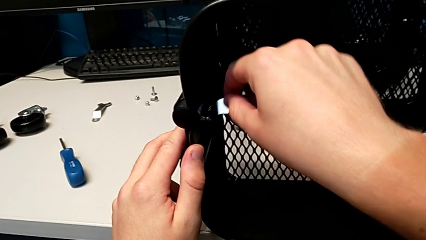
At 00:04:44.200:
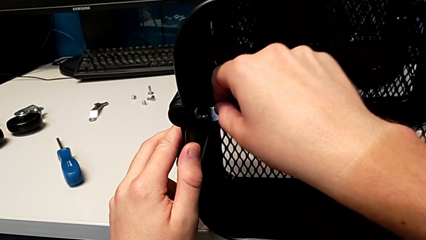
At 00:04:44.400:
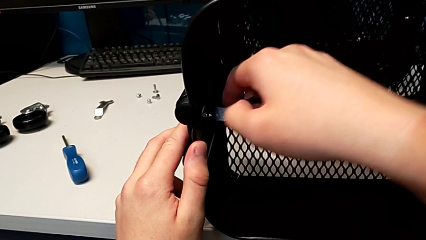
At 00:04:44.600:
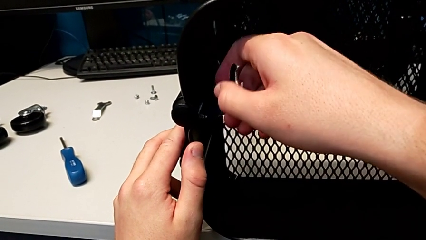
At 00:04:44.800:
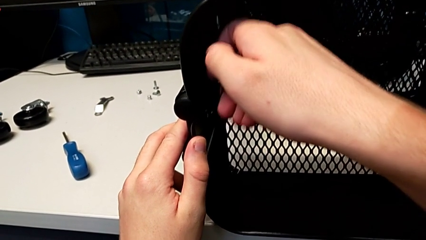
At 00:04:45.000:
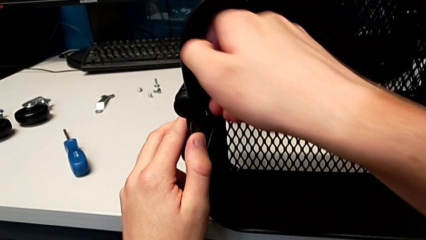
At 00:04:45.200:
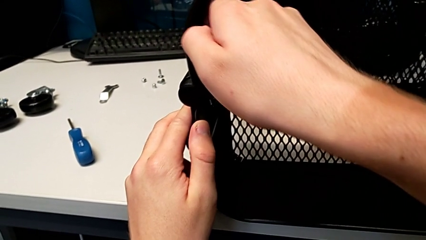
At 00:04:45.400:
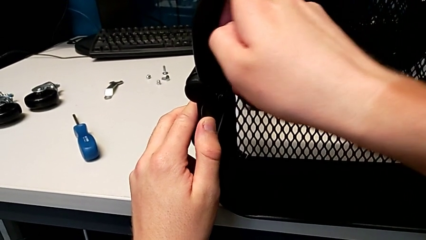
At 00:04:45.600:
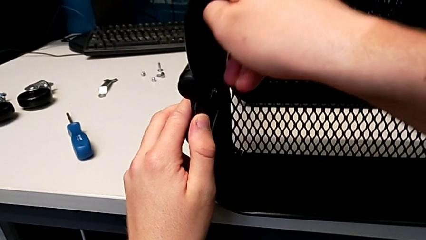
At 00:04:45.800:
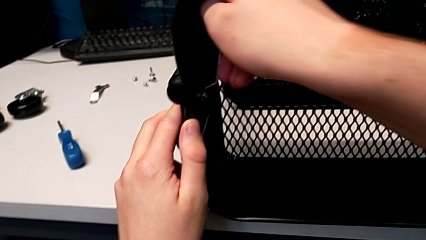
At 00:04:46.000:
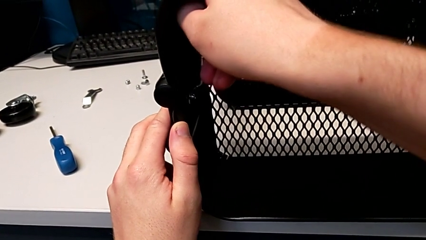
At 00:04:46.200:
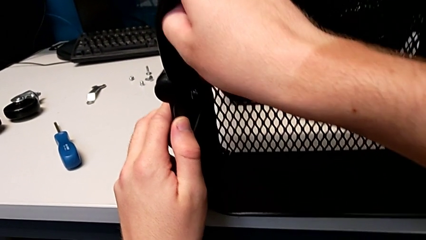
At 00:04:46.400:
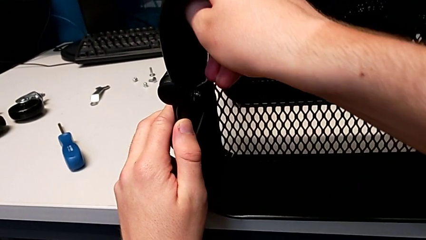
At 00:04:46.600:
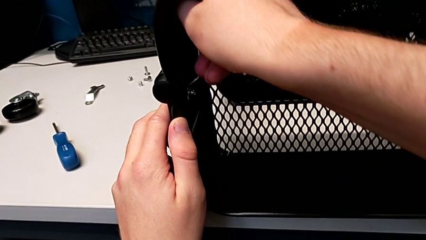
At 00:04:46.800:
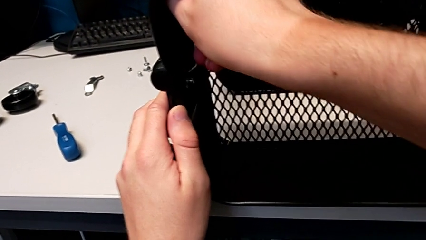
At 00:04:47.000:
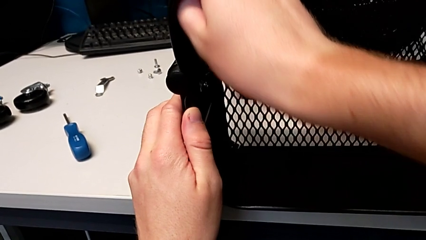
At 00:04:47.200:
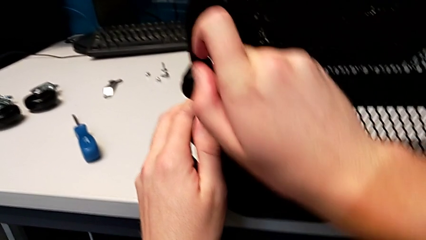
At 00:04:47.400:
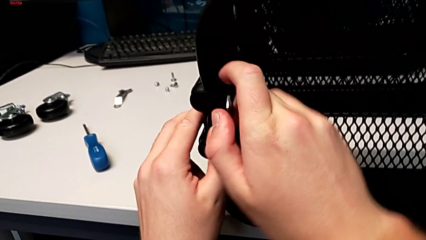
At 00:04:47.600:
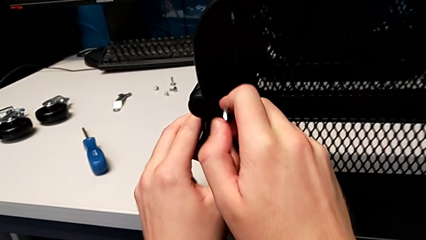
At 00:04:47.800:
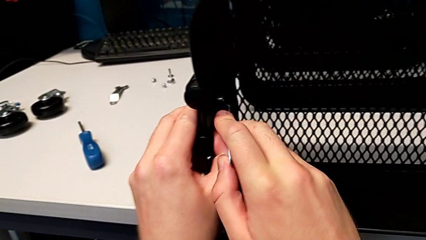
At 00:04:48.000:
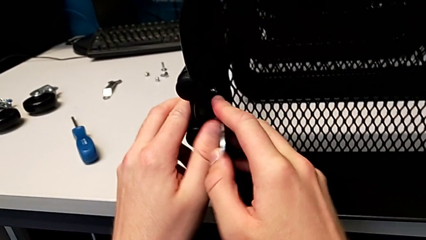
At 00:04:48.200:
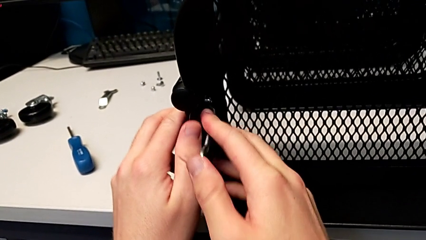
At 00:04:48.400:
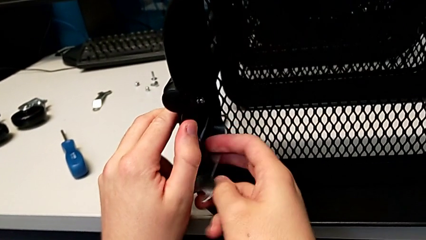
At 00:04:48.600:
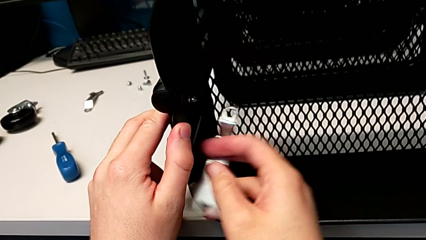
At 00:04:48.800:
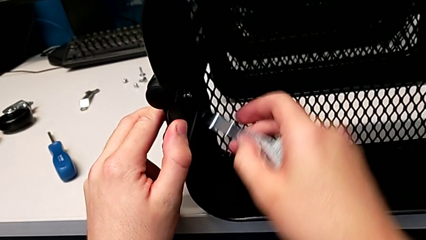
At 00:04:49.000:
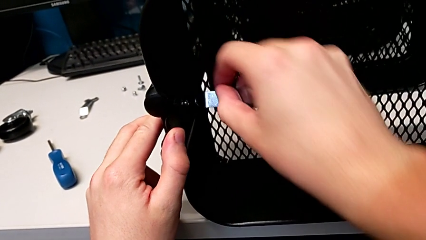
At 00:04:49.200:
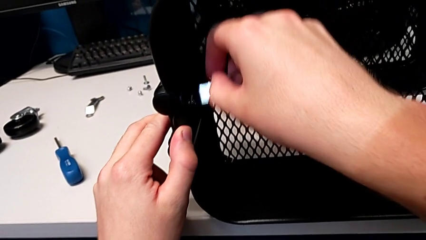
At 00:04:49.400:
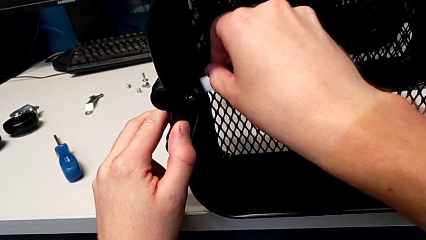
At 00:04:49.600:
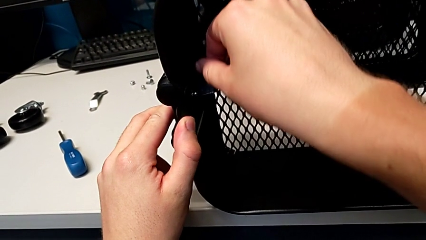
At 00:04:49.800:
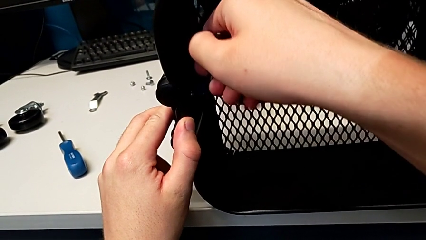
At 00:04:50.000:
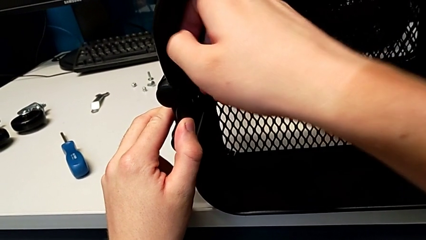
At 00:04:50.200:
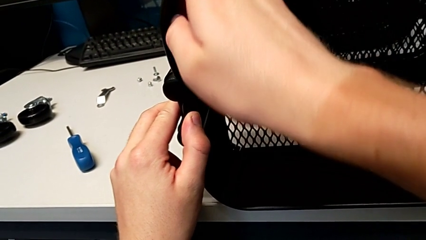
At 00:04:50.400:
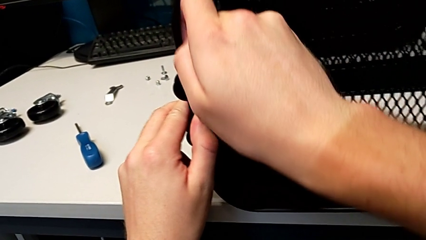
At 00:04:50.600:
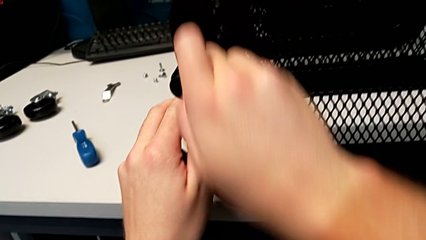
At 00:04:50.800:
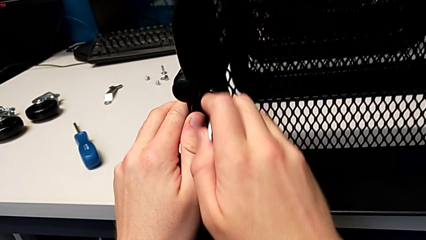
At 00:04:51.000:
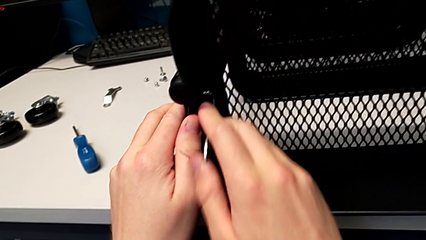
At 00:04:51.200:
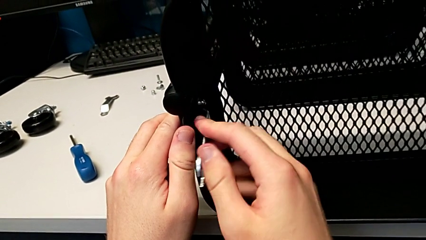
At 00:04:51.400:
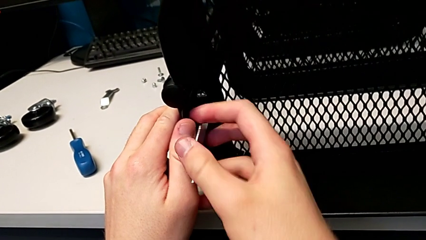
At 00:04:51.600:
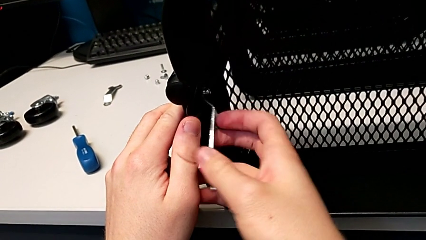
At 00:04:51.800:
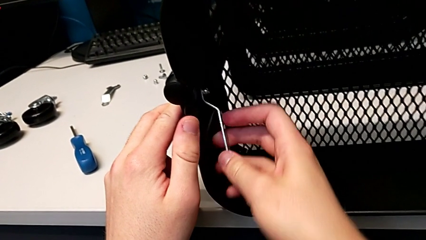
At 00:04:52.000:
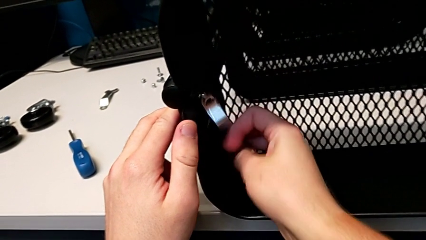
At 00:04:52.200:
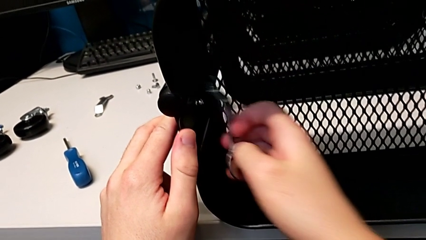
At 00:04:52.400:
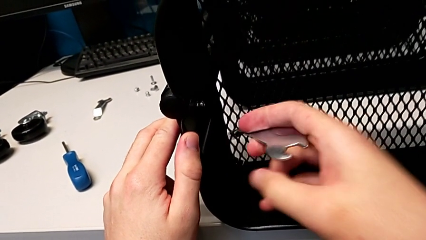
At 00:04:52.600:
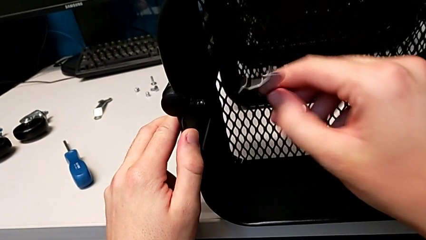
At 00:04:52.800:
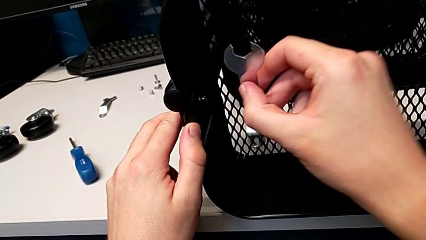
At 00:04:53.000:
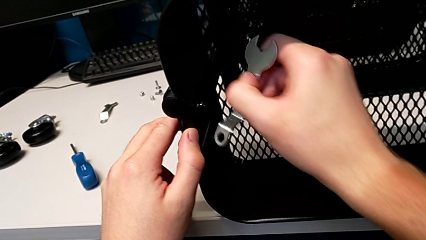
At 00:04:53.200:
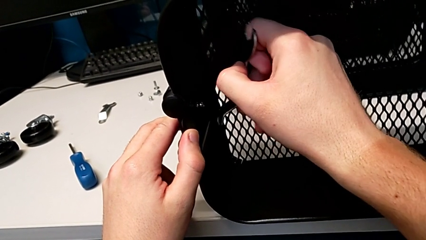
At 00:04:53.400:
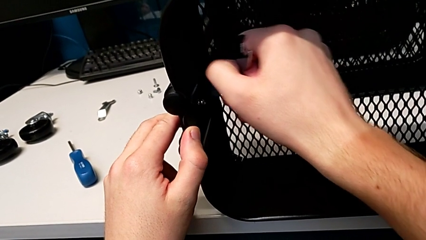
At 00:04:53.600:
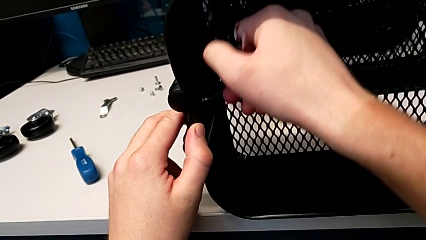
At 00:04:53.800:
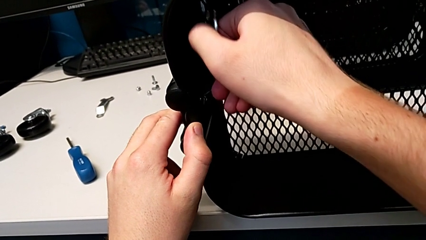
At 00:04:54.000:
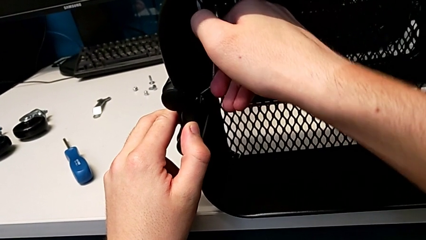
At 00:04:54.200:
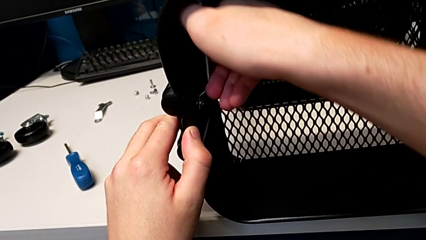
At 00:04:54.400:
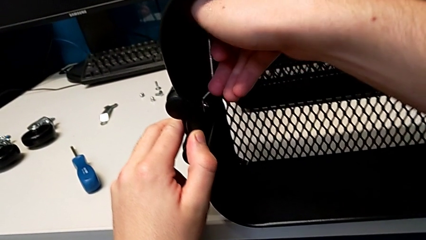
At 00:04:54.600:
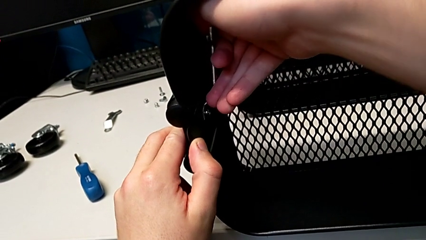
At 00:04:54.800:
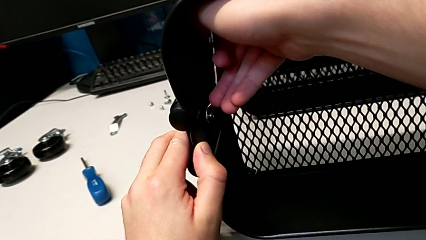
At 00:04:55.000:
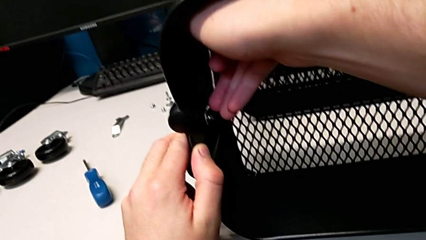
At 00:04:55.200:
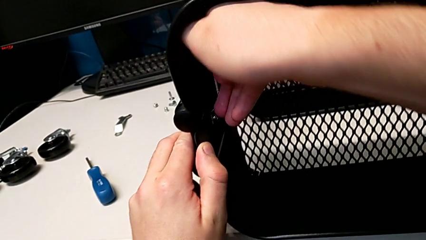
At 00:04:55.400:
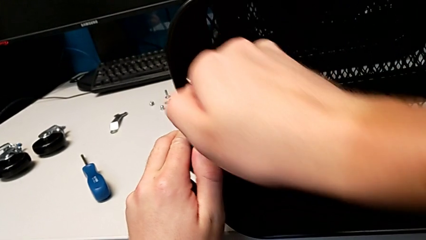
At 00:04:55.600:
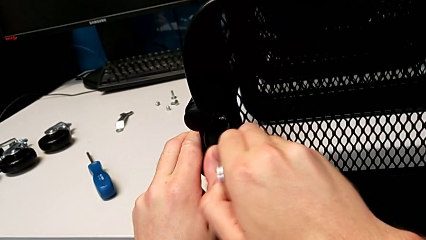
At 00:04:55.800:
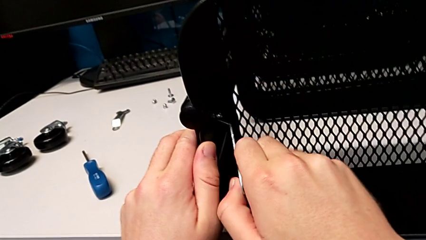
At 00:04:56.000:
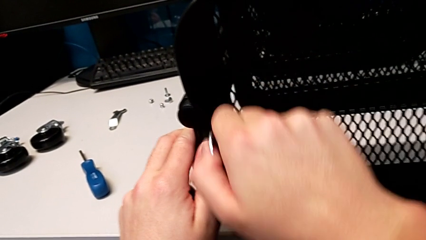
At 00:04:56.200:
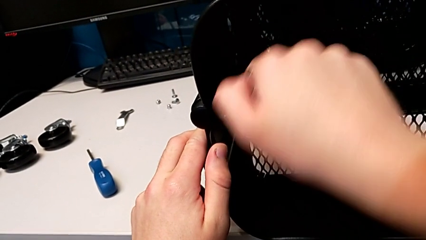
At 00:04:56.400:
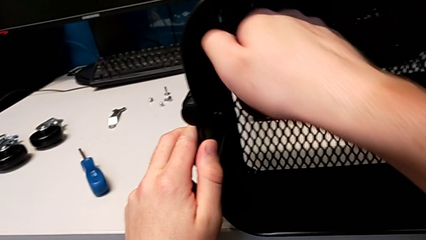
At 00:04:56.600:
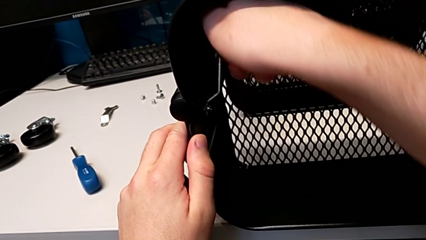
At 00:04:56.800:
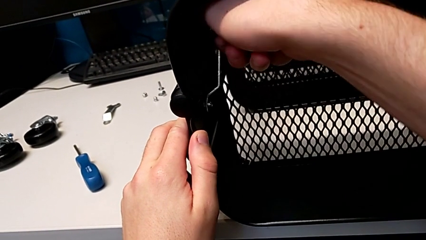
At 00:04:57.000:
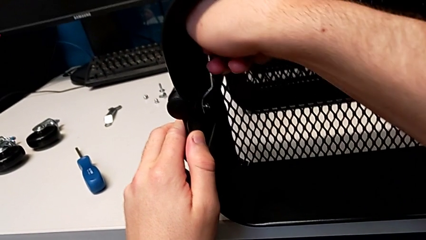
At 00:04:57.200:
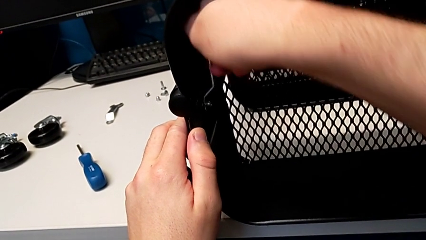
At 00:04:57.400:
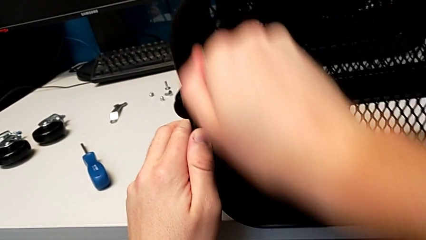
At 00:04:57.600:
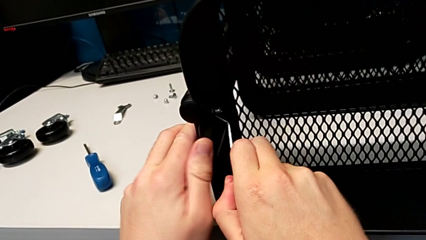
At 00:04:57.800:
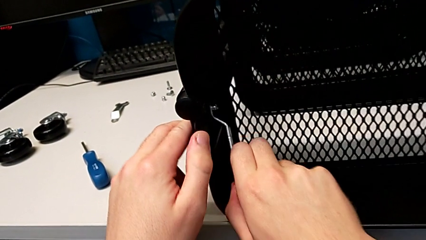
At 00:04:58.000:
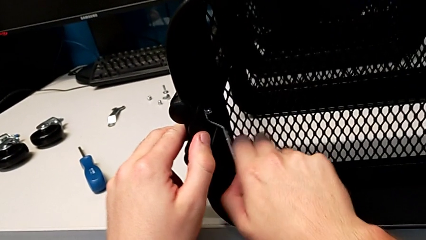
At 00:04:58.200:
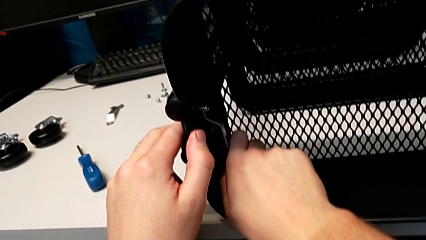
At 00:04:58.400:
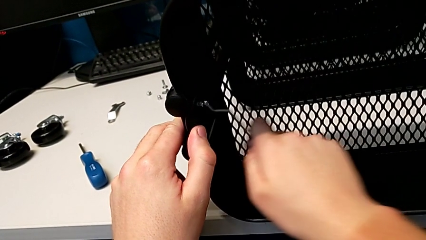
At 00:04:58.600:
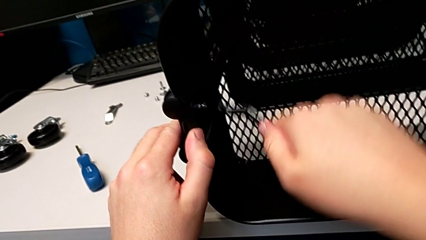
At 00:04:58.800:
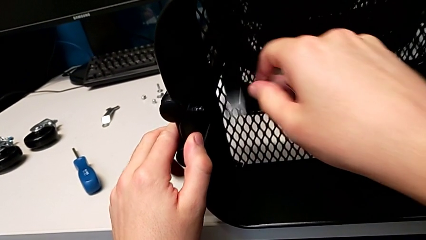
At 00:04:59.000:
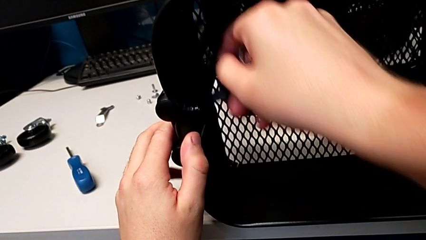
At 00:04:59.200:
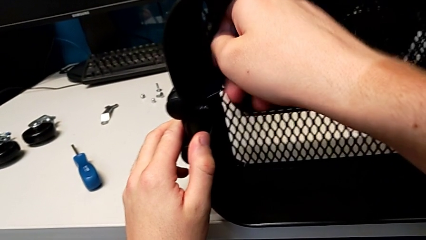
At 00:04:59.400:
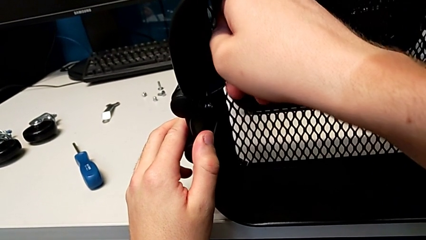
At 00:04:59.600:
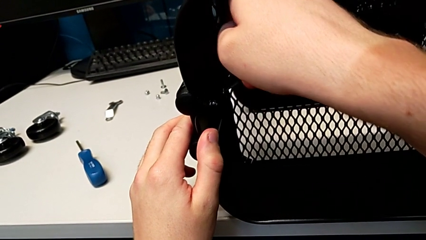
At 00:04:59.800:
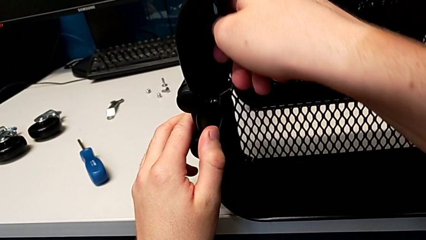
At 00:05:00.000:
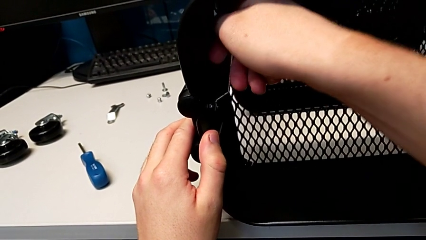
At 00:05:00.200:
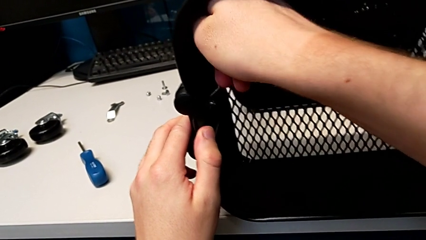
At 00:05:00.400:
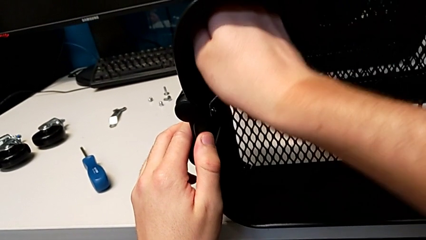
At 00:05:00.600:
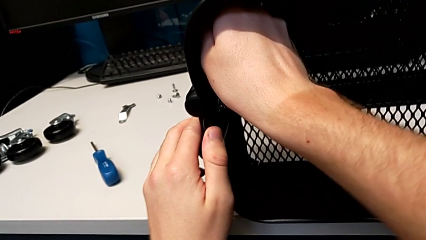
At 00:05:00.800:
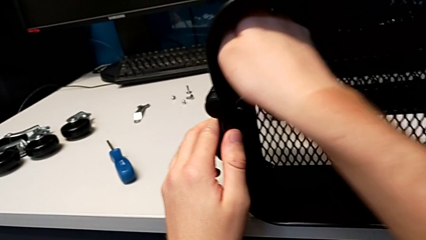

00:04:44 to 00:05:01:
The camera wearer is unscrewing the left bracket of the top tray. They begin to unscrew the third hexagon cap nut.
